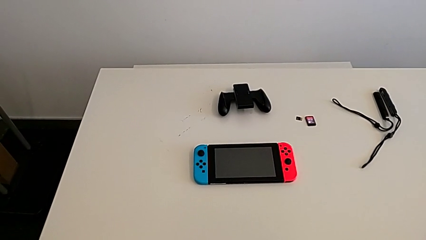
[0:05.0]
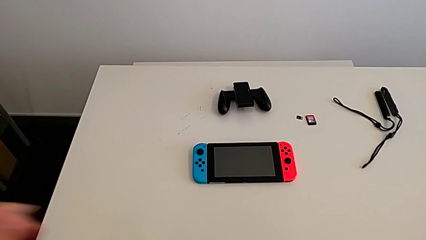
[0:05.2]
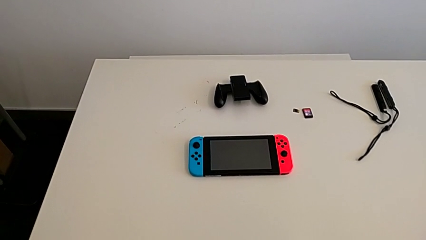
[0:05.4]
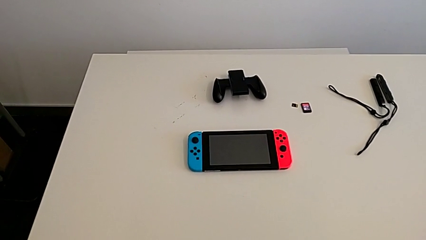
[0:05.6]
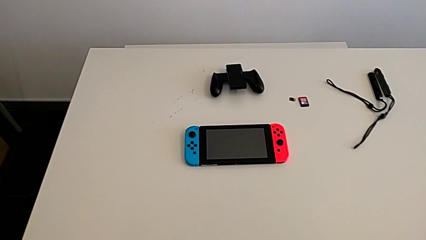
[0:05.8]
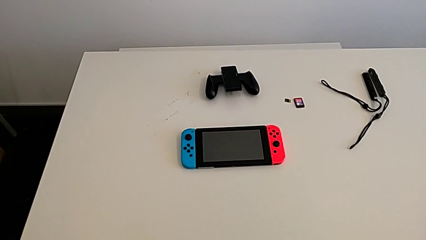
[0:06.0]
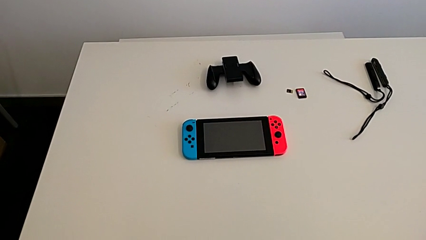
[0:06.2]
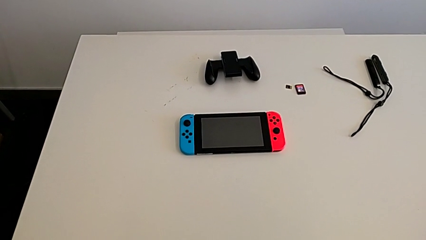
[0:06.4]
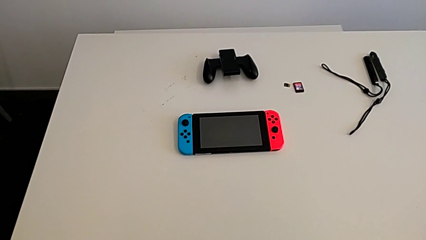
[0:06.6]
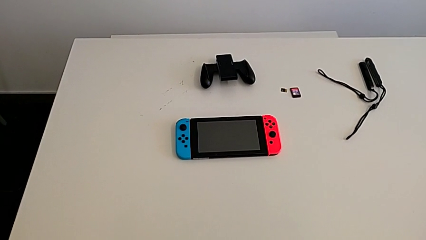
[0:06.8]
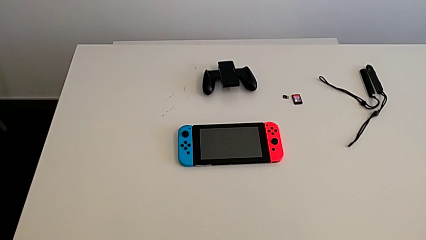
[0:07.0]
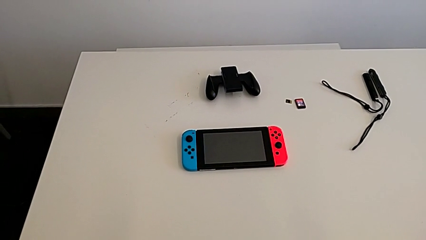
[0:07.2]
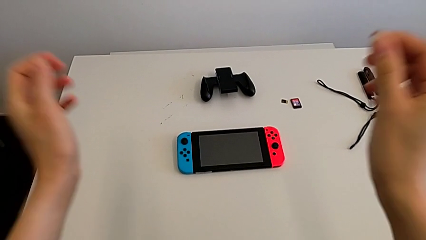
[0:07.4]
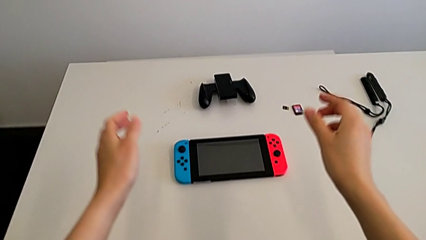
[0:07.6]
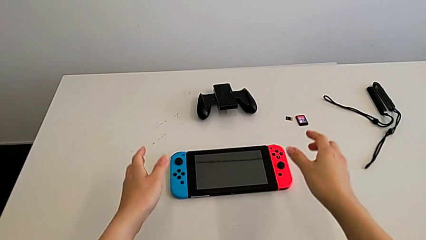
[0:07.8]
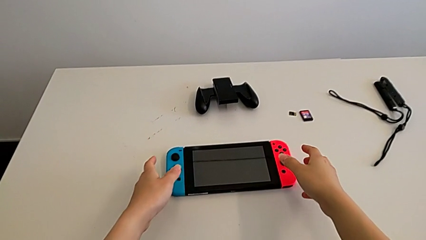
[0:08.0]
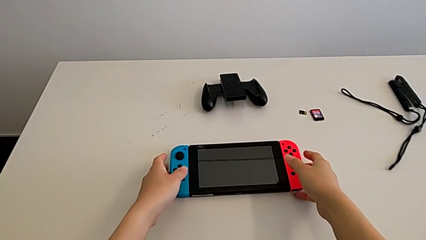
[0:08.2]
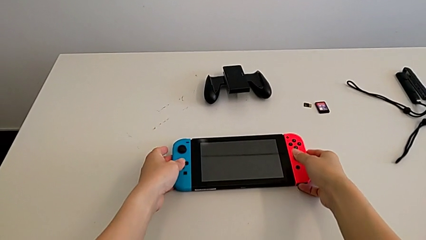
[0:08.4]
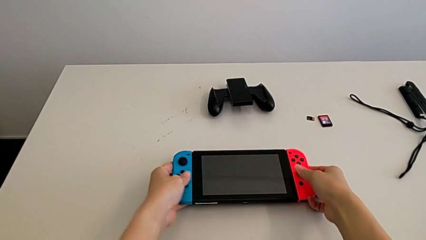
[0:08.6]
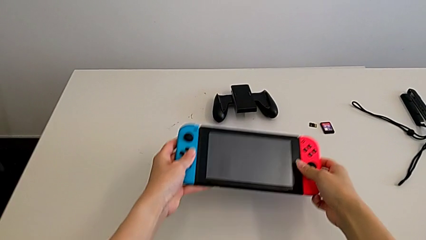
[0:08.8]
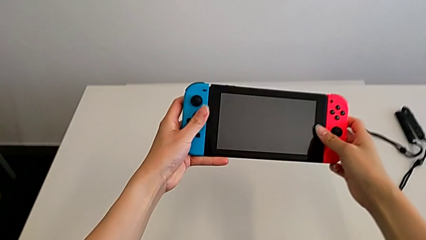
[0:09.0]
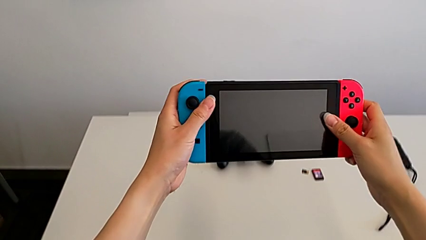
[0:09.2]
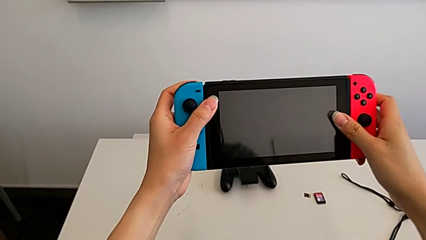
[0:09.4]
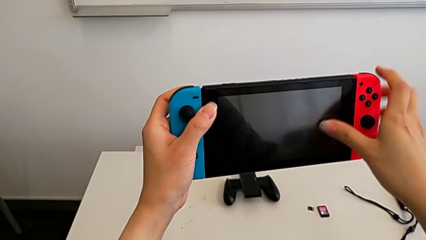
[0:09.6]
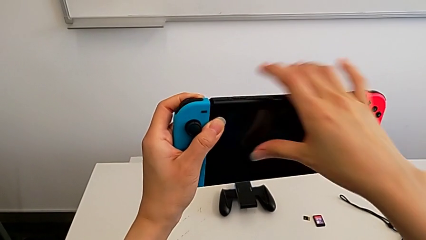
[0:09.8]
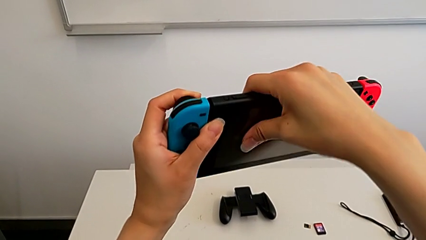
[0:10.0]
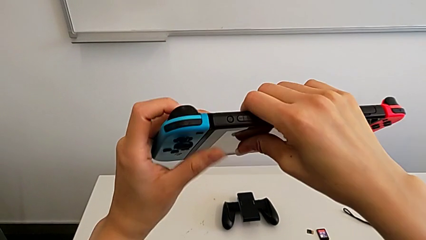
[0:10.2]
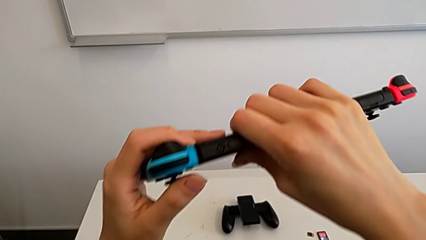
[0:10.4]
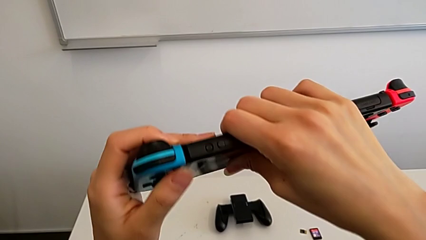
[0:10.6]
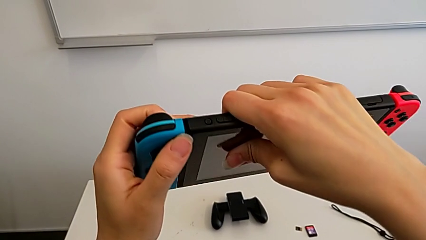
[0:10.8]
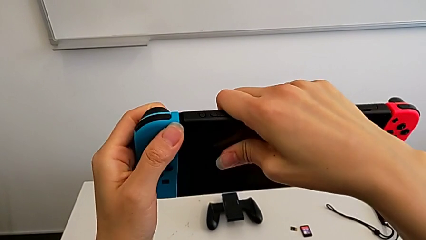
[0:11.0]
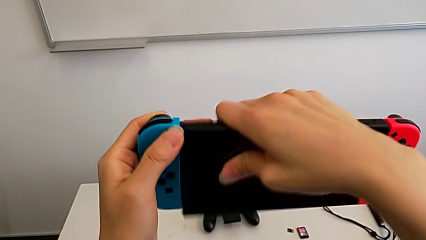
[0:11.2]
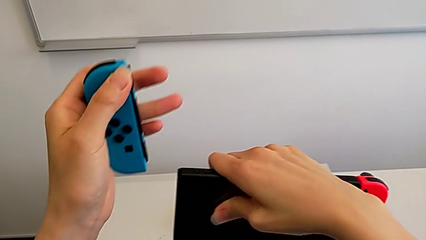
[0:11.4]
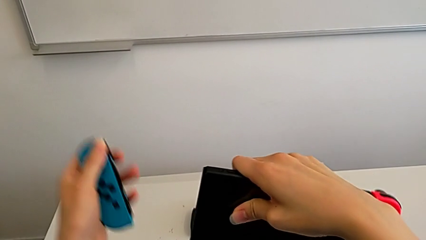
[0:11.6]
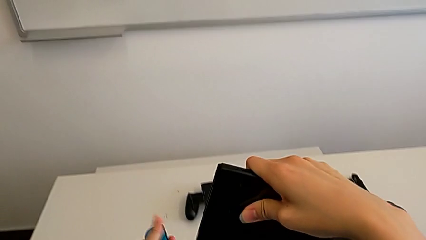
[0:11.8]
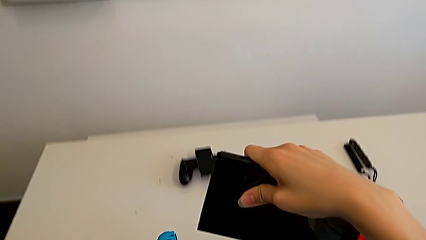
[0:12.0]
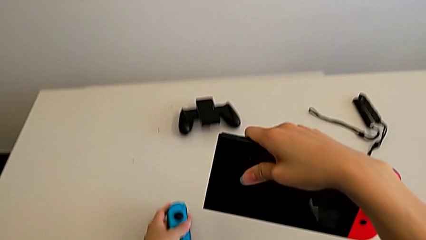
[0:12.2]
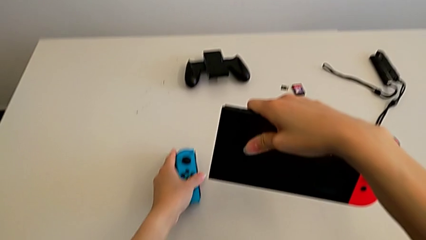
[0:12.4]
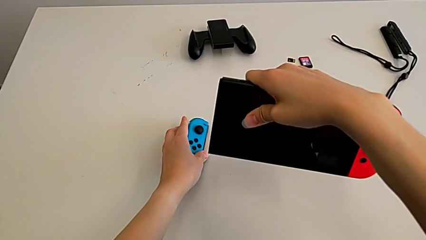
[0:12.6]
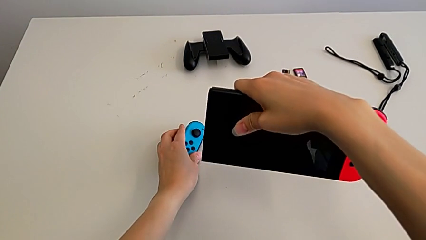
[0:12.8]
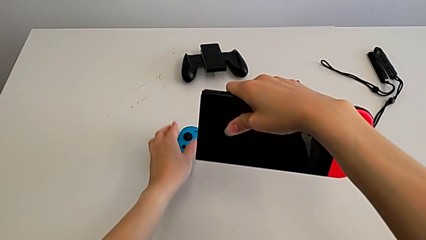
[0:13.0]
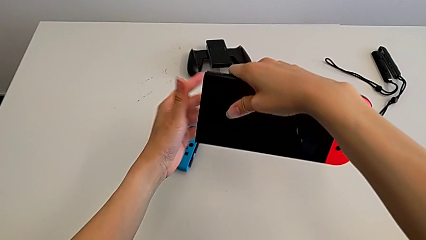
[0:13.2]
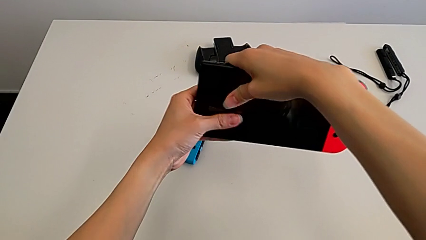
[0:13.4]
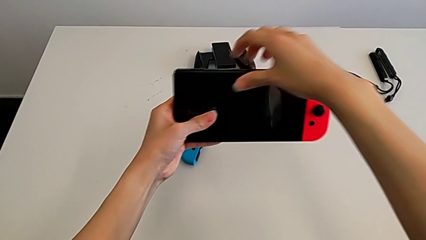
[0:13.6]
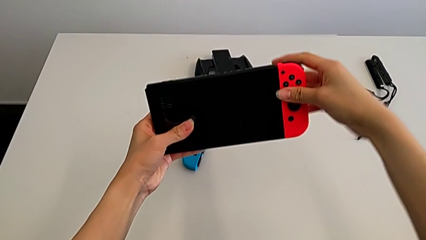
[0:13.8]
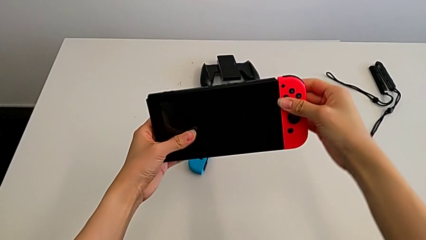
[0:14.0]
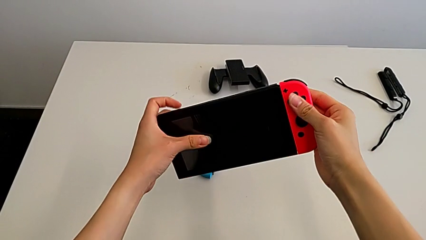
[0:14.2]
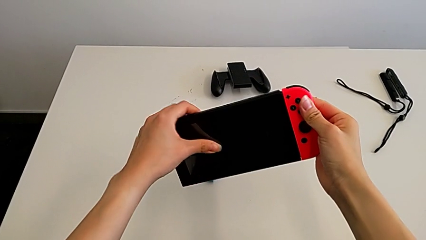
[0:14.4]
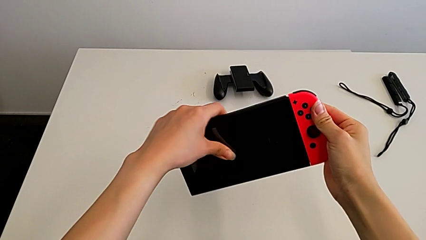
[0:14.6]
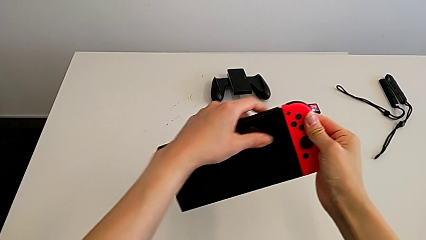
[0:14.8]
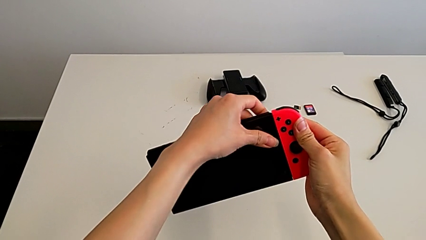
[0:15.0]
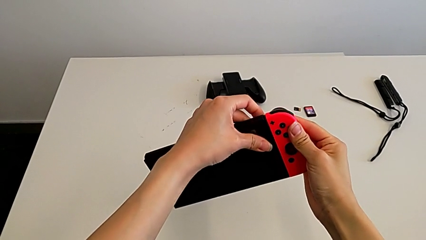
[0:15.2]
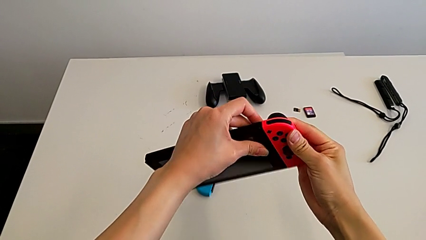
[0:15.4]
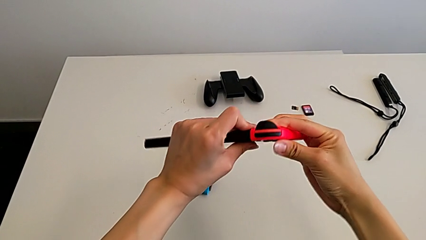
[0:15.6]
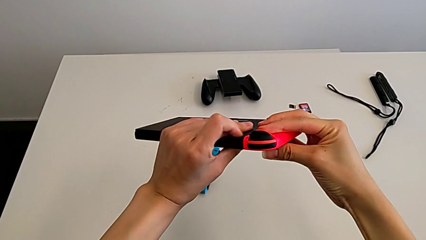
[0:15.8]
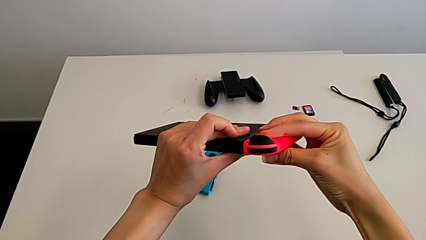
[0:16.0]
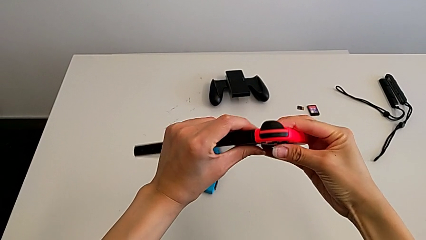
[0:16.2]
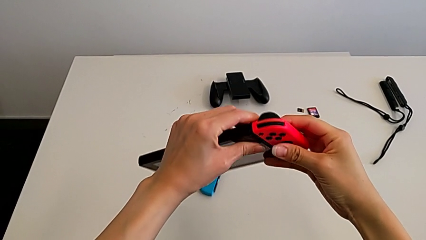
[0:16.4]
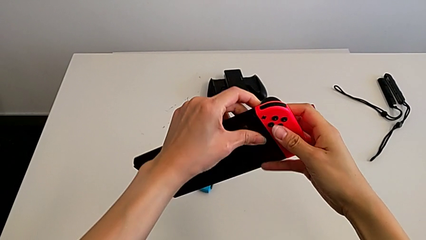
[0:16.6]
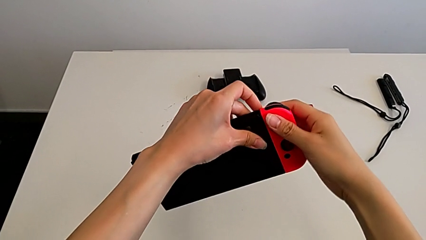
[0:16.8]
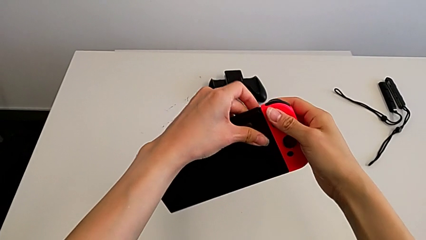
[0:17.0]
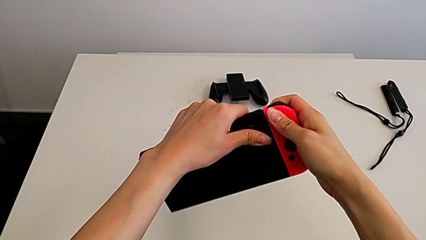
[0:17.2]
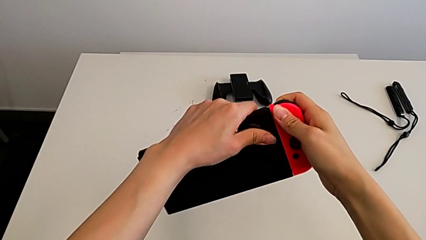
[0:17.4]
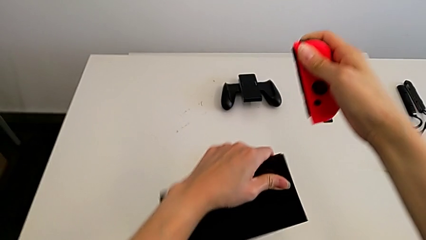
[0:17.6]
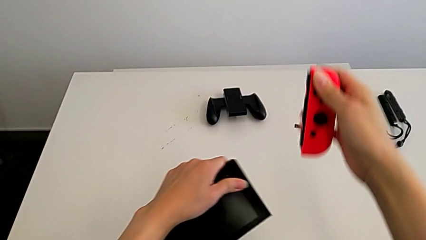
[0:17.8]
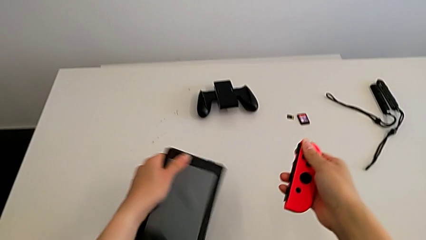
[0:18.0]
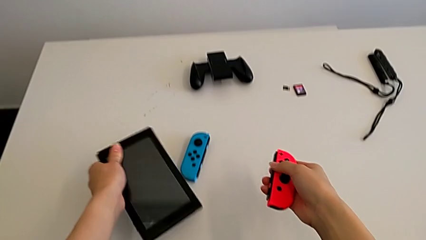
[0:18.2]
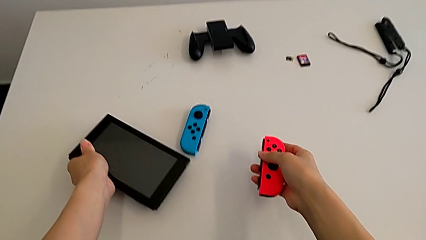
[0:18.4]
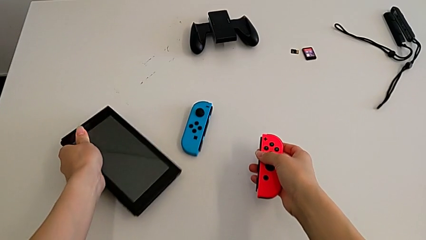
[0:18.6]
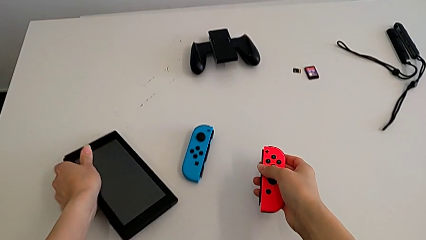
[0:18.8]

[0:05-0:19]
The camera wearer disassembles the Nintendo Switch's Joy-Con controllers. They grab the Nintendo Switch and withdraw the red Joy-Con controller.

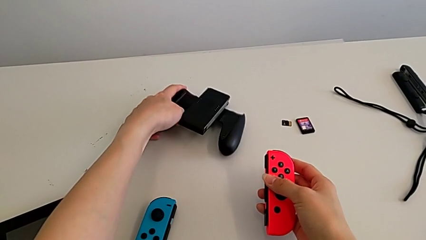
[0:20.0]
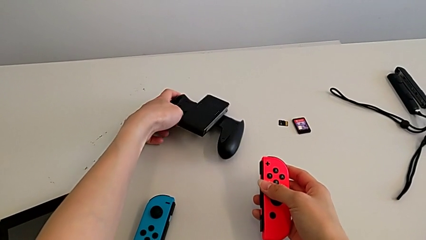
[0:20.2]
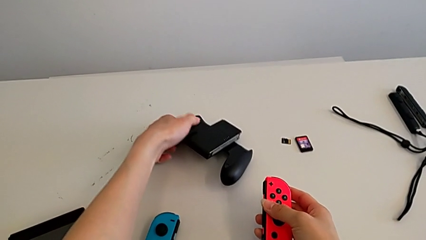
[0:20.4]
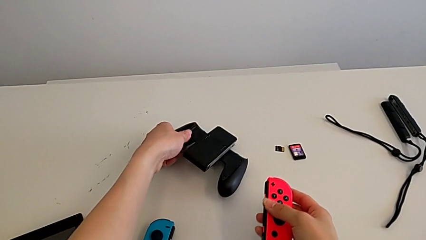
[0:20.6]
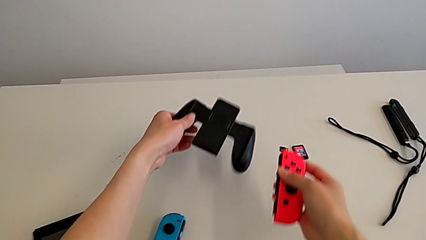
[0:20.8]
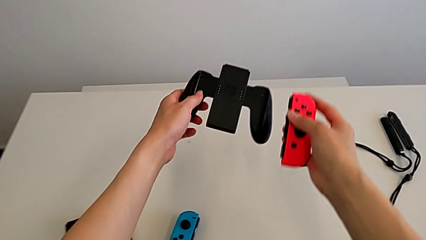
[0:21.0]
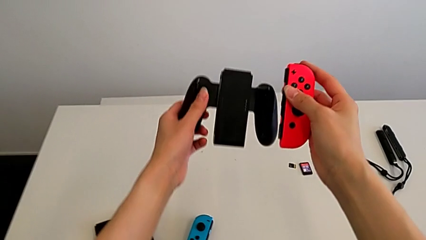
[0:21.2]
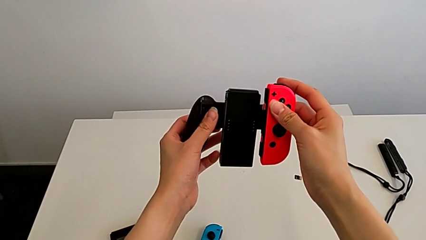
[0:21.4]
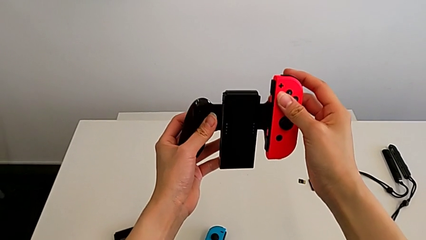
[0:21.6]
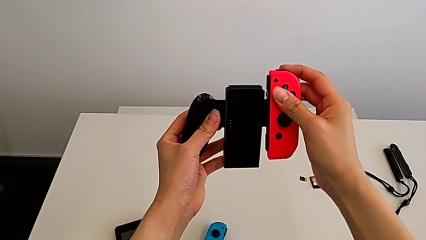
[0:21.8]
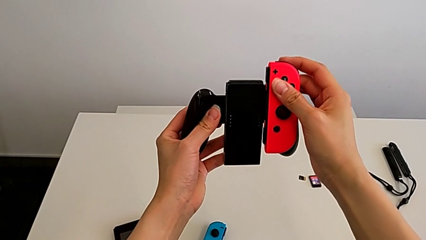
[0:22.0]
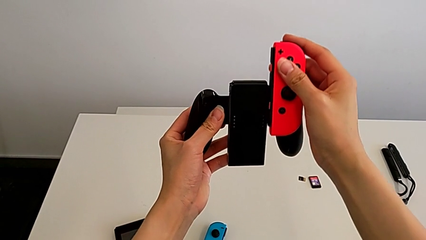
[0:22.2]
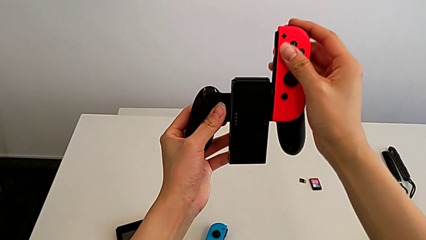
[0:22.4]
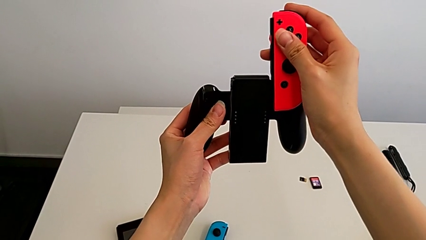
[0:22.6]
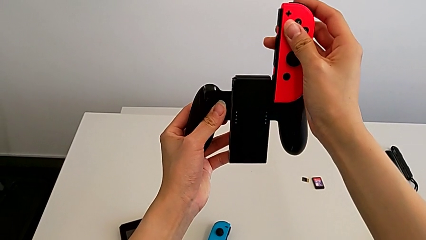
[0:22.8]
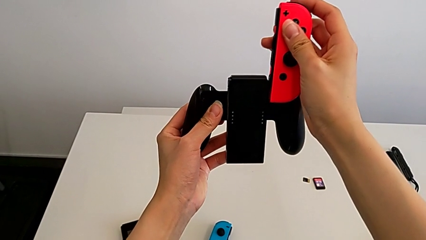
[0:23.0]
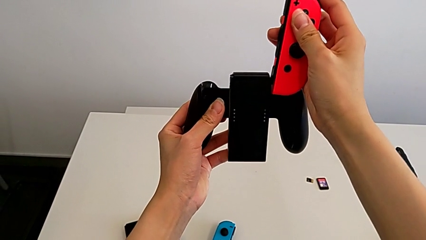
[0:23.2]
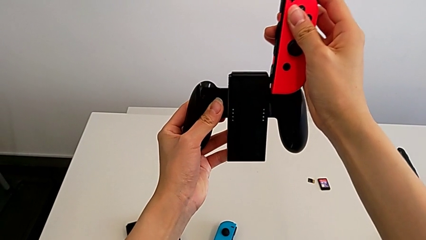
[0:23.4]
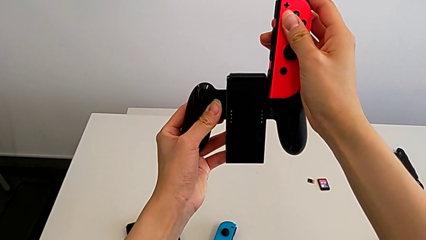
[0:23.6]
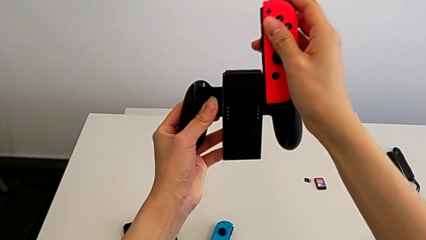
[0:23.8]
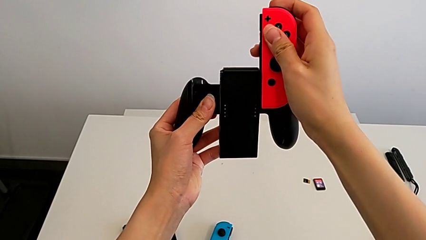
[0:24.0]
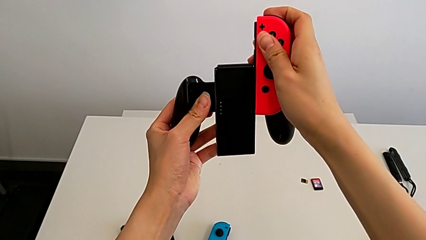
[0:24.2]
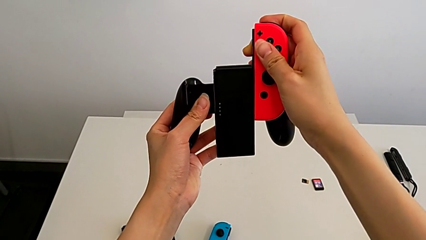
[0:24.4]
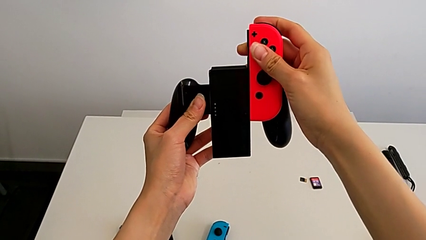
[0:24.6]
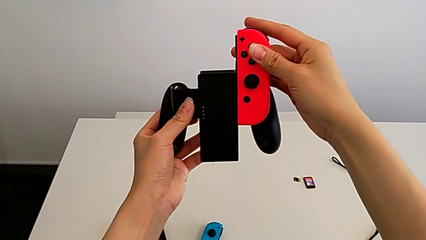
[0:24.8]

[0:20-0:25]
The camera wearer is inserting the Joy-Con controllers into the comfort grip. They grab the comfort grip twice.
